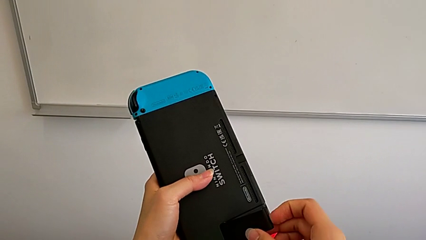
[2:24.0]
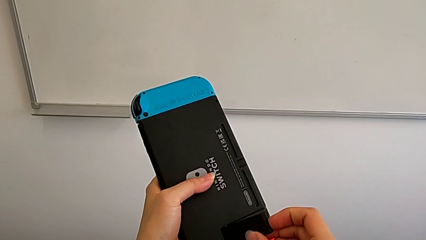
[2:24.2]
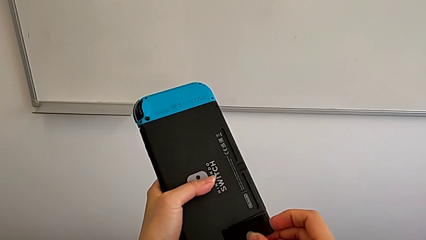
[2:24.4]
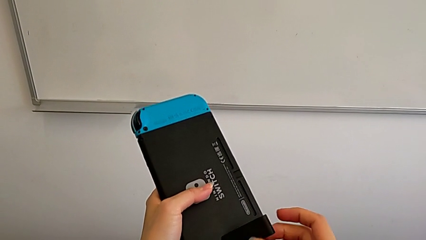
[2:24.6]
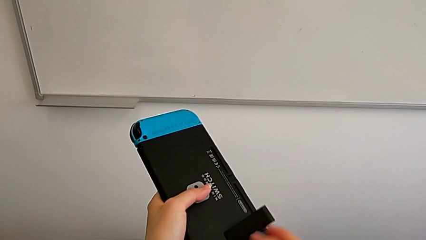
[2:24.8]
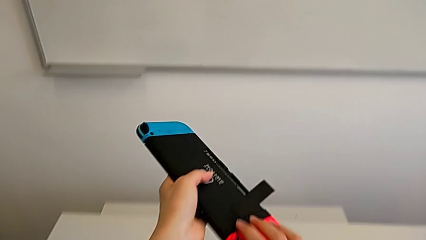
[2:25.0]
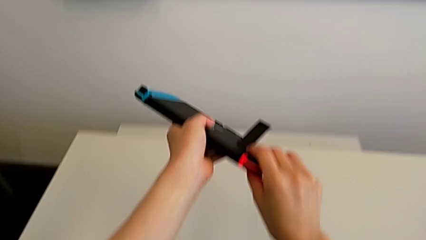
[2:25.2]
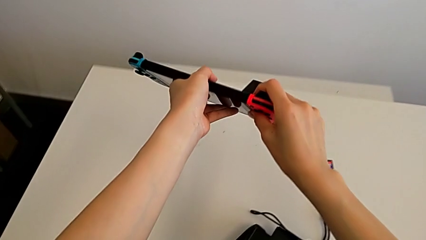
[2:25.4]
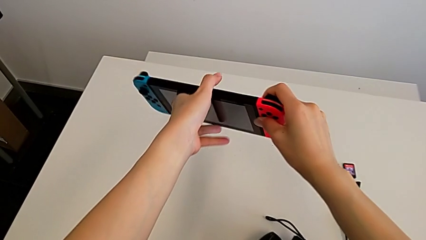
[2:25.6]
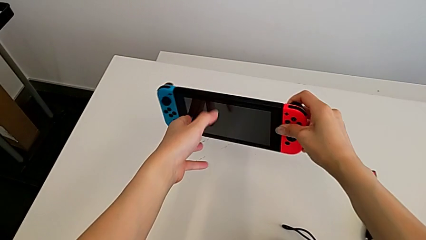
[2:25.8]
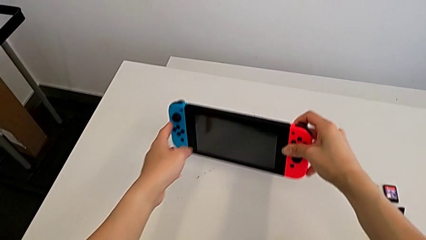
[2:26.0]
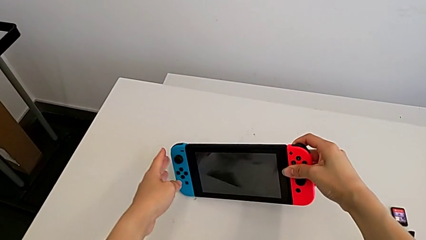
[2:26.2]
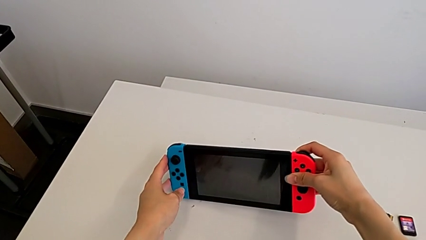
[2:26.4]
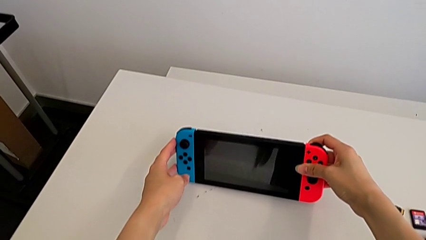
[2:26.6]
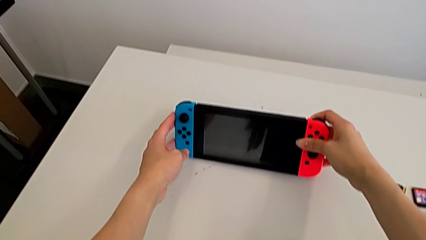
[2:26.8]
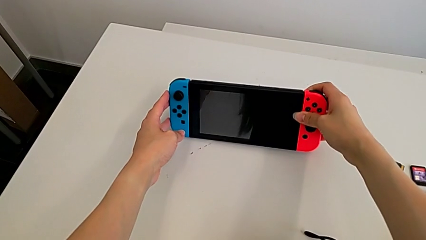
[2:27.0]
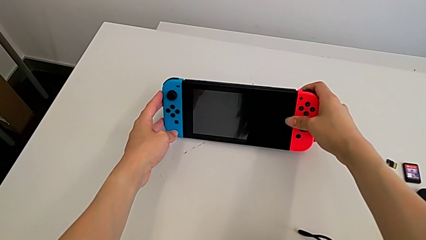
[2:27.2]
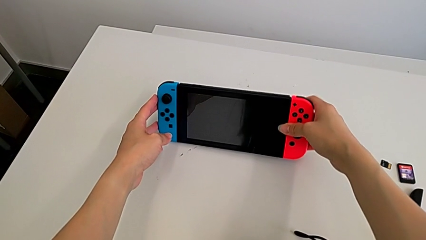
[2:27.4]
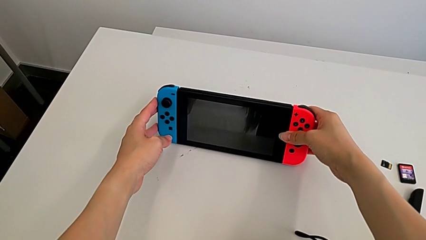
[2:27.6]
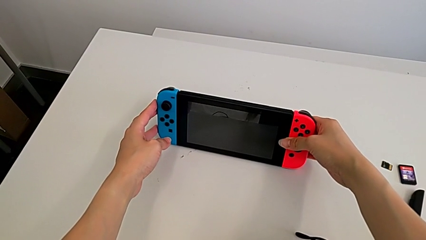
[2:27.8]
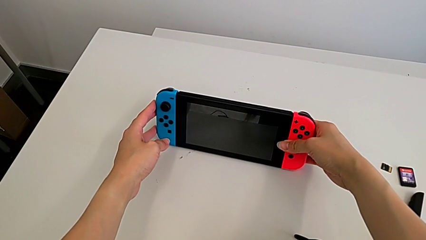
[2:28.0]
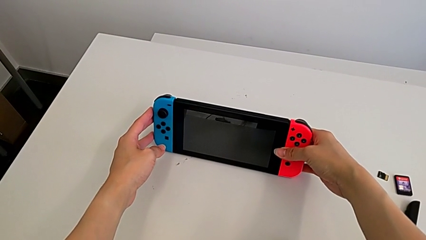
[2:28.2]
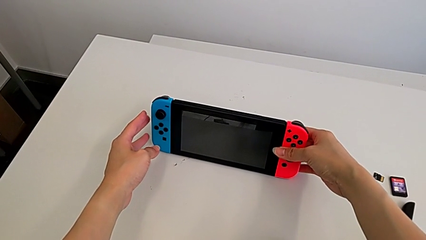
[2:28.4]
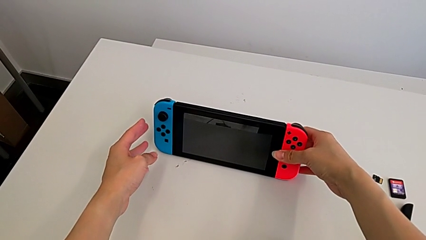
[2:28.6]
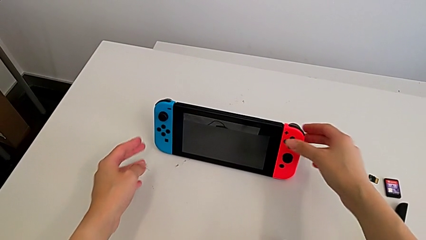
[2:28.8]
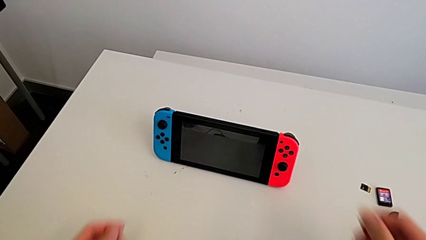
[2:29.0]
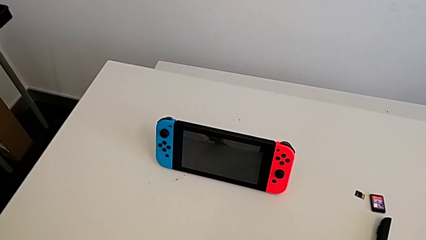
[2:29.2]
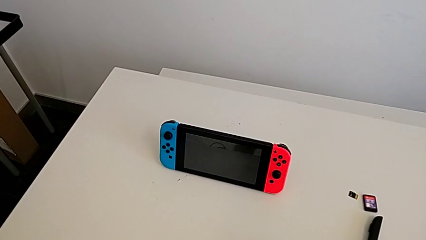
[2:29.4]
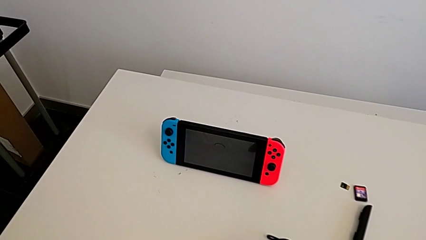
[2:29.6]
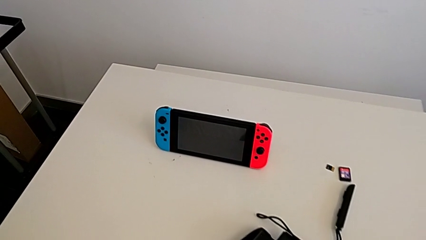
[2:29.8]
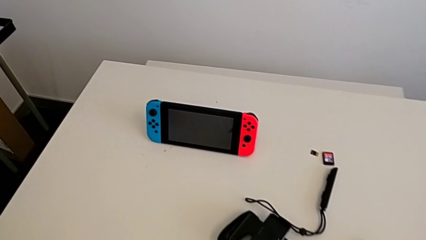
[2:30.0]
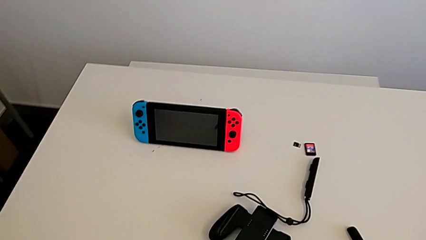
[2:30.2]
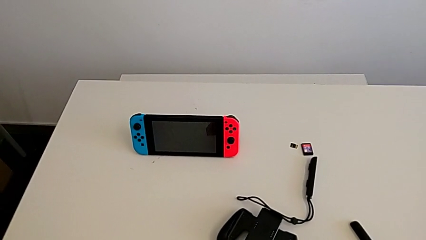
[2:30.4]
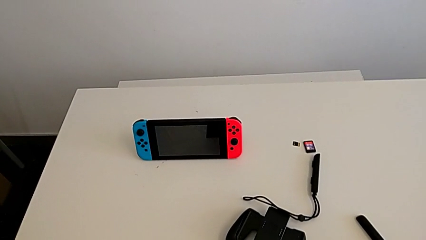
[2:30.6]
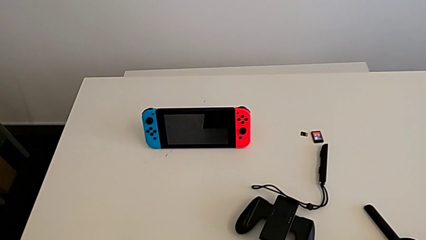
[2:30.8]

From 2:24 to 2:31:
The camera wearer is standing with the Nintendo Switch. They open the kickstand and place the Nintendo Switch.

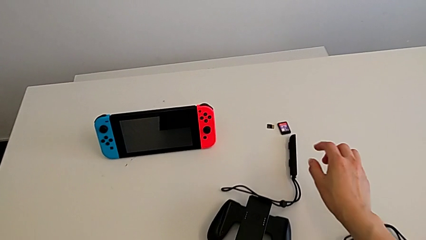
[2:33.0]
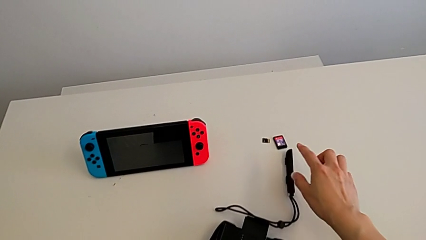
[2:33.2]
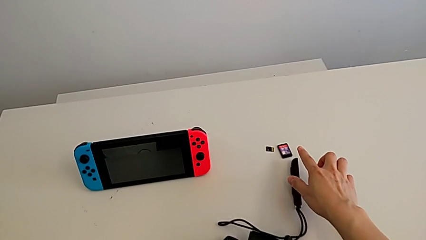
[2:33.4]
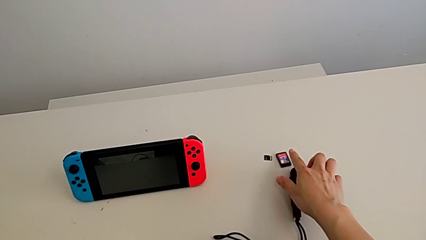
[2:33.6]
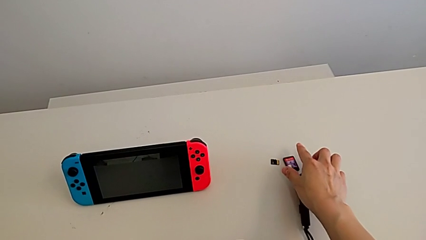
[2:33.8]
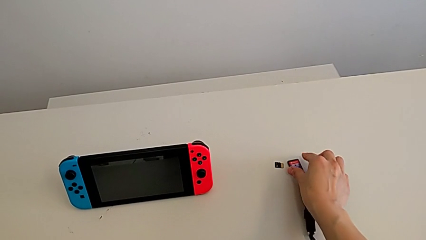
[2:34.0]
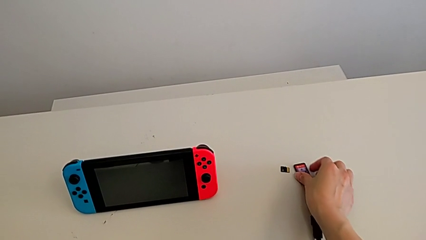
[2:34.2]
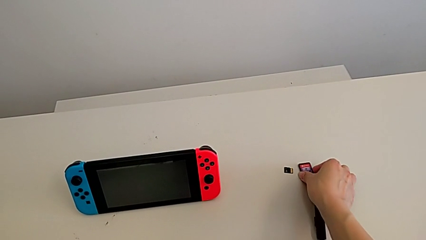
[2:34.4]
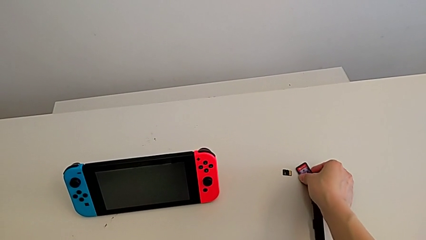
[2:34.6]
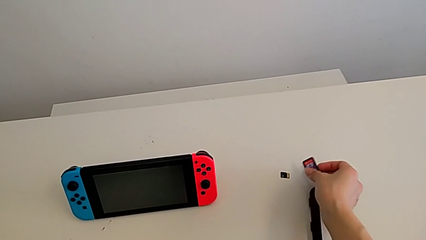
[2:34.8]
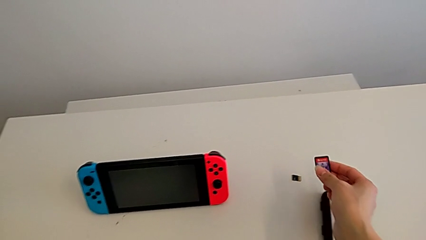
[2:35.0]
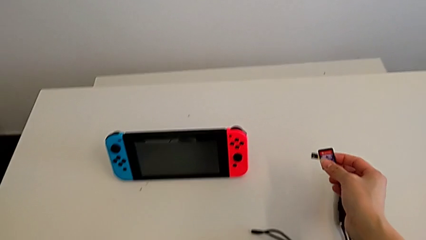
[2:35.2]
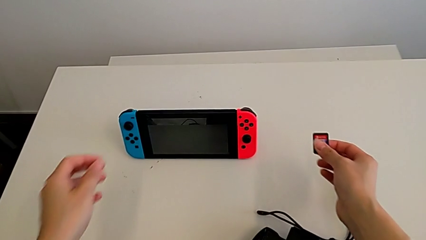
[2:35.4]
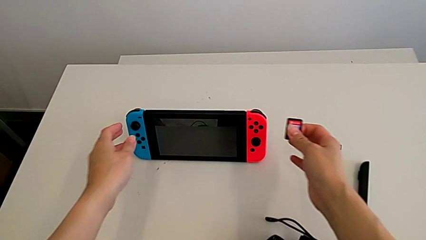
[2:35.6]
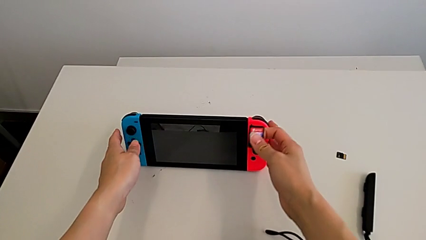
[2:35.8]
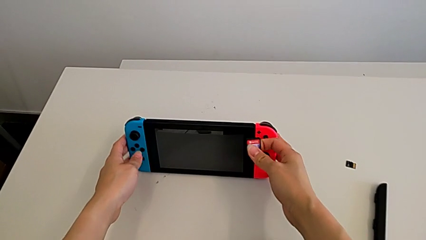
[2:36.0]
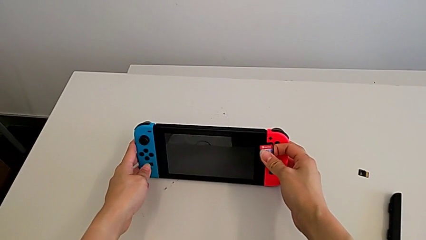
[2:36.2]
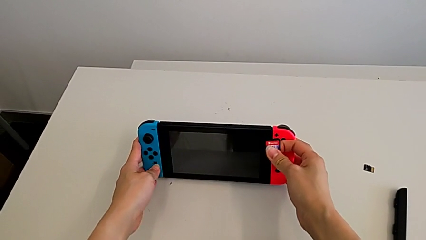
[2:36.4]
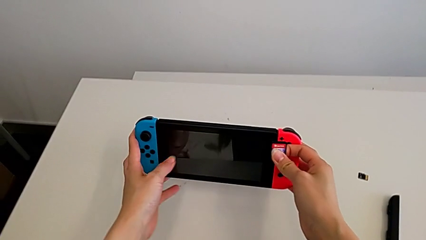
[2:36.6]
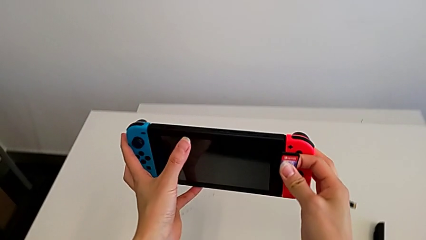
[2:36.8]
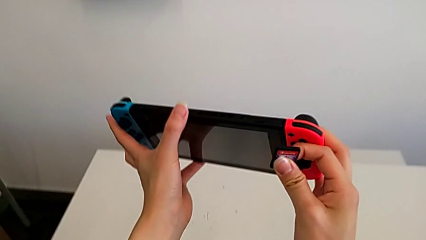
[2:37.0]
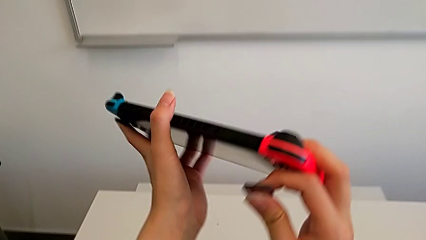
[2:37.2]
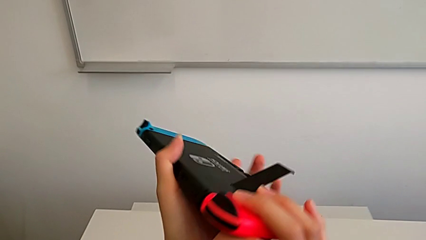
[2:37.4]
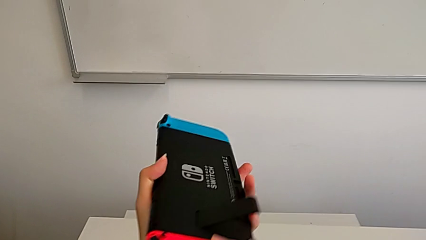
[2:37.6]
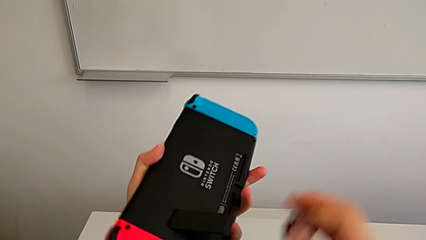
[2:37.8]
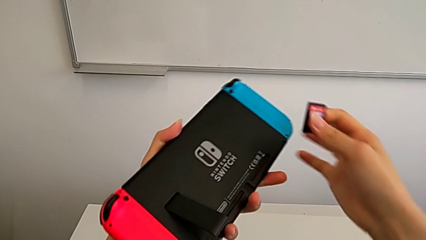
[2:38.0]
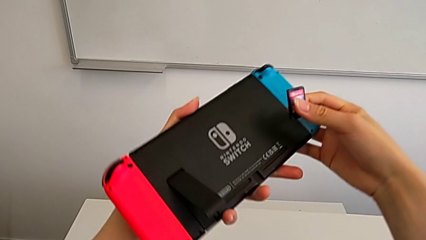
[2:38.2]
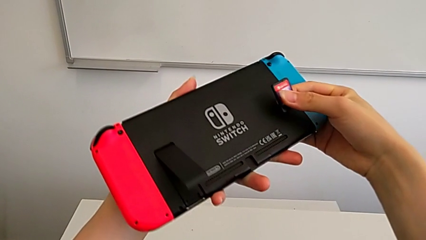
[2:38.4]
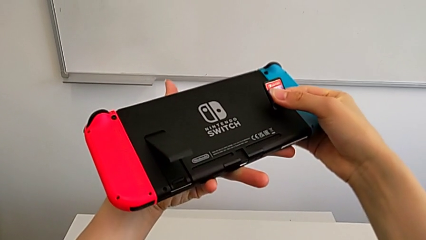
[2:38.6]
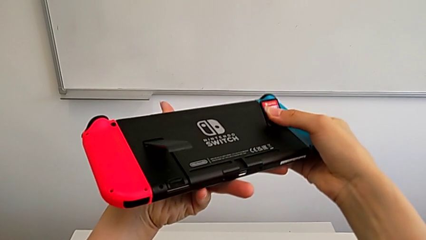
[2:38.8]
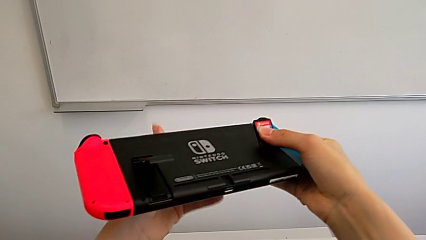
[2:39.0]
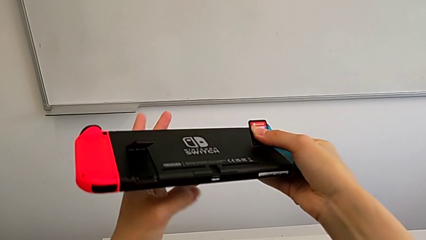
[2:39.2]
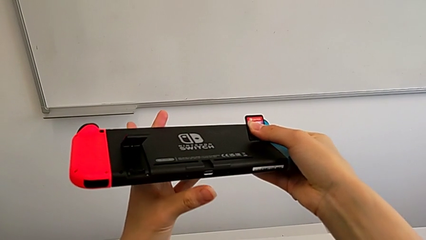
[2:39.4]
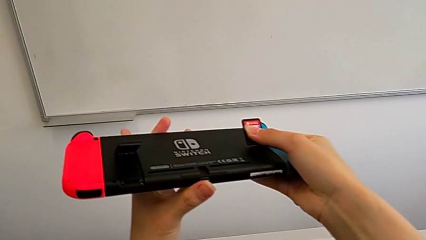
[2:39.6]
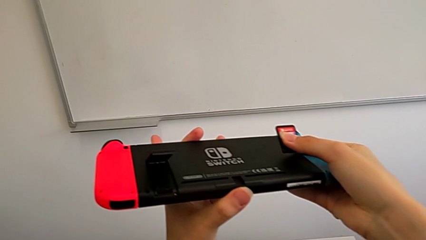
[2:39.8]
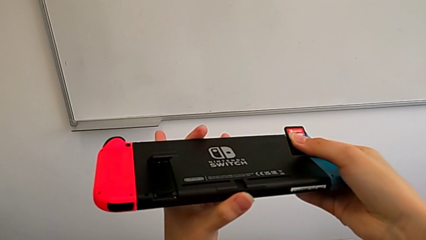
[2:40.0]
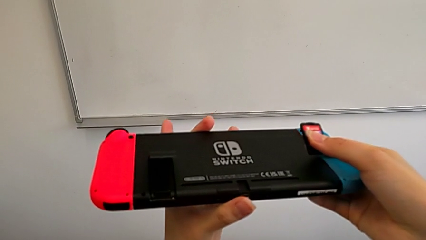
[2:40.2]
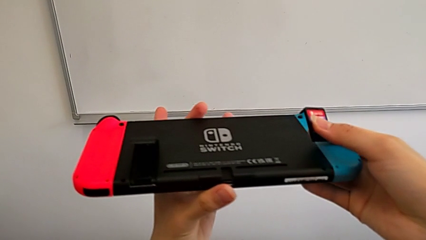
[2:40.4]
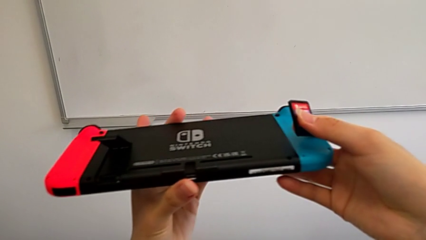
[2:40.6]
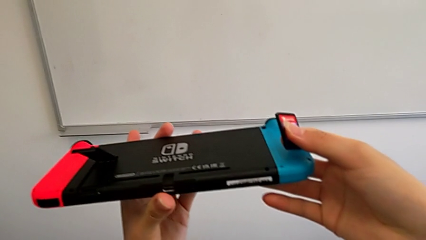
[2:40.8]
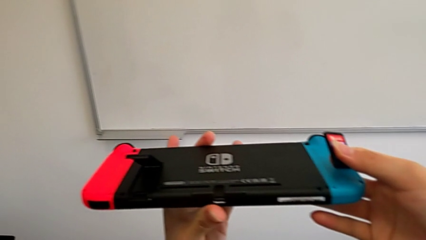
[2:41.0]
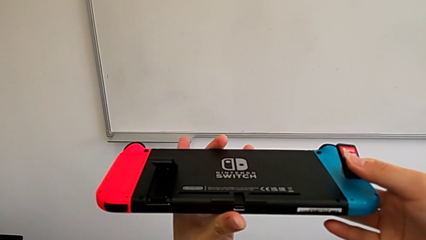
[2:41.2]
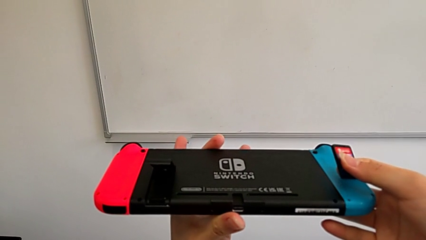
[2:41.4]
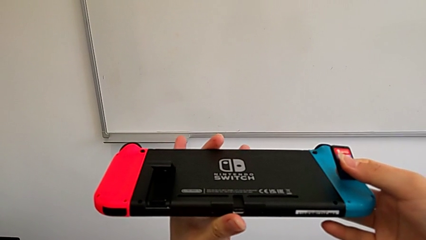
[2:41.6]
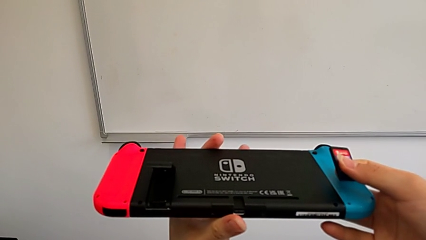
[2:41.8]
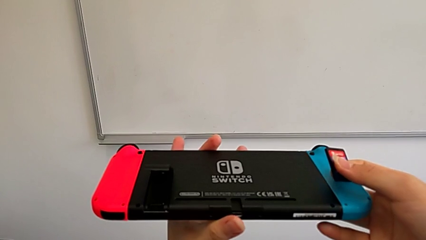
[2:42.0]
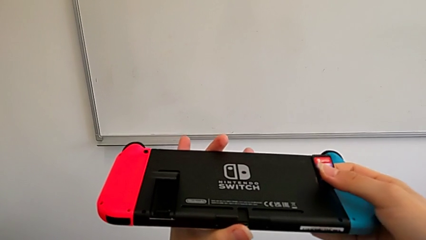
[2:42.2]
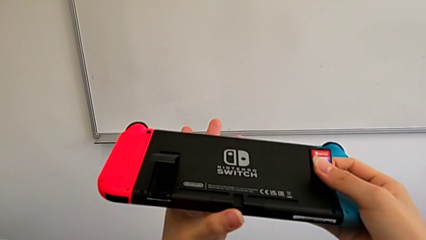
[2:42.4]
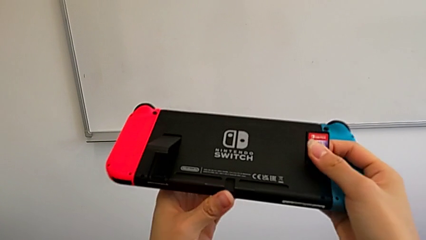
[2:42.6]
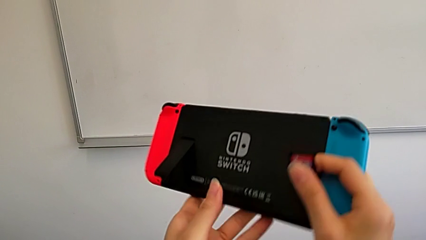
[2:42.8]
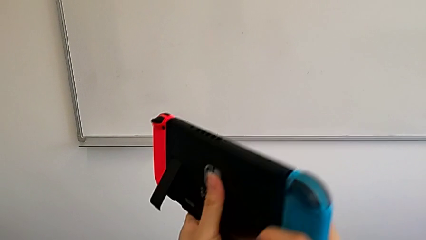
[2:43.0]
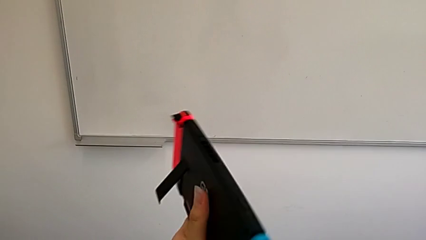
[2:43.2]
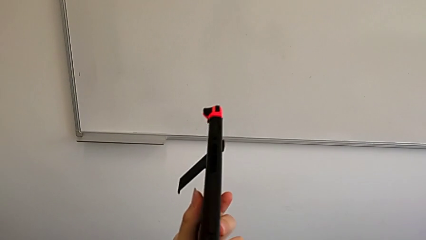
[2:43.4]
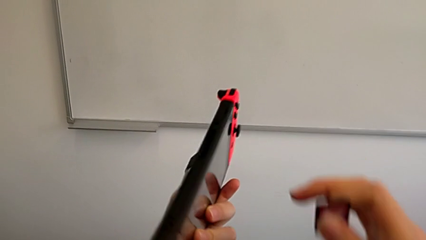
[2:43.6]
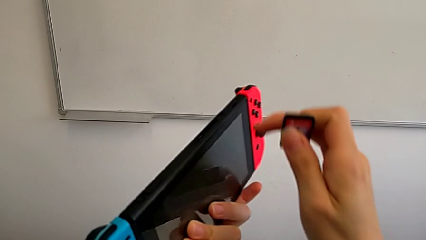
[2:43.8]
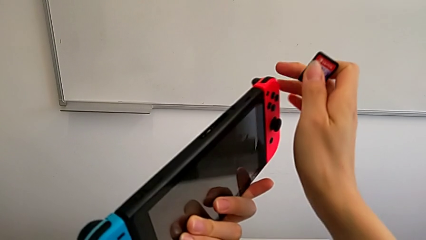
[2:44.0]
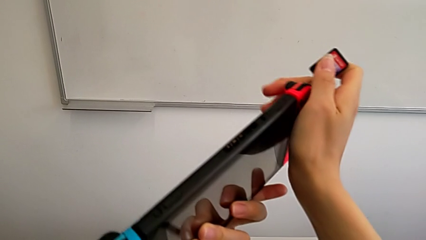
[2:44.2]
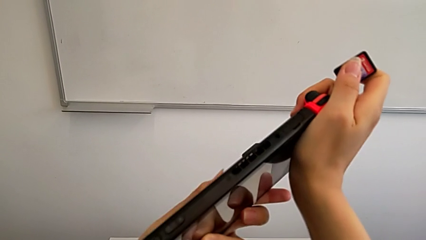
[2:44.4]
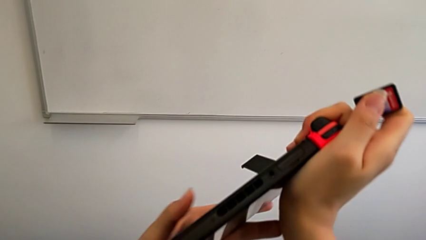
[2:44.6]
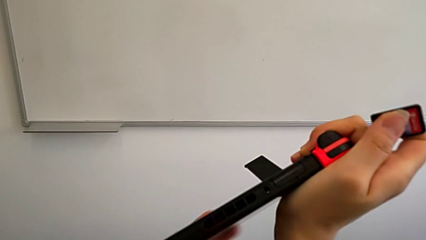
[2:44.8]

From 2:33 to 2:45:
The camera wearer is exchanging a game card for the Nintendo Switch. They grab the game card, grab the Nintendo Switch, flip it and begin to inspect it.
